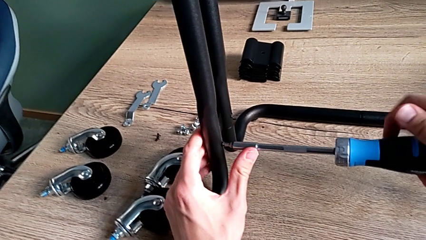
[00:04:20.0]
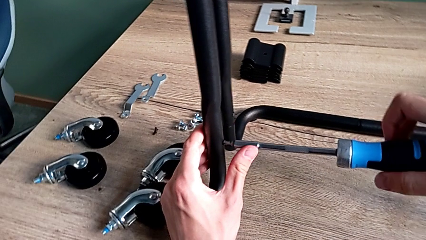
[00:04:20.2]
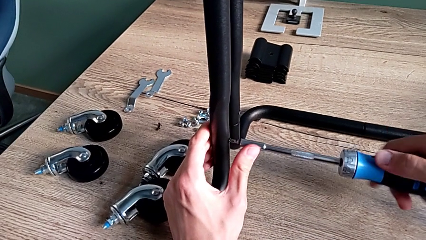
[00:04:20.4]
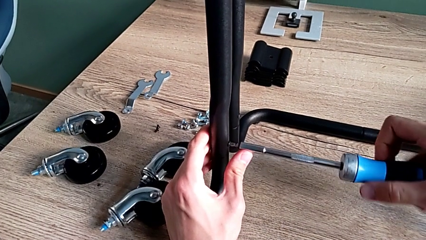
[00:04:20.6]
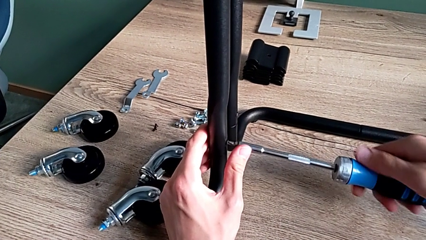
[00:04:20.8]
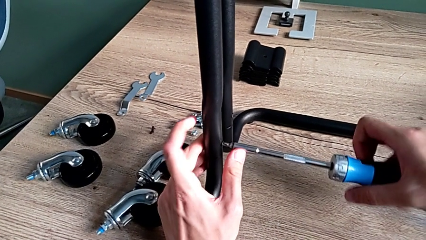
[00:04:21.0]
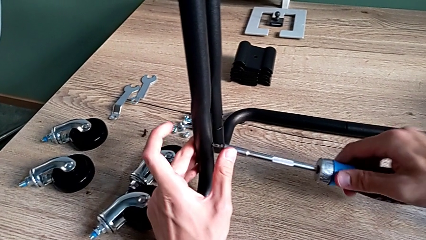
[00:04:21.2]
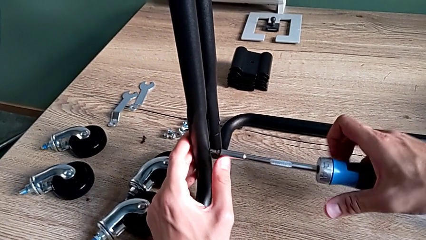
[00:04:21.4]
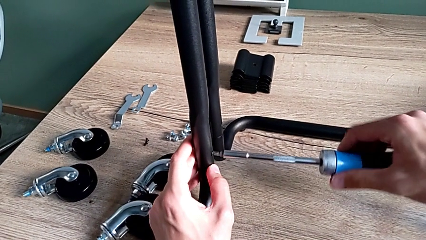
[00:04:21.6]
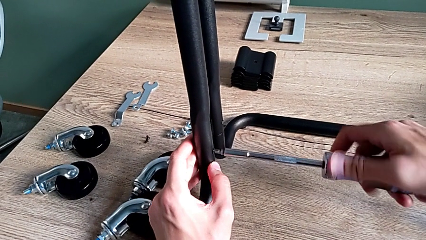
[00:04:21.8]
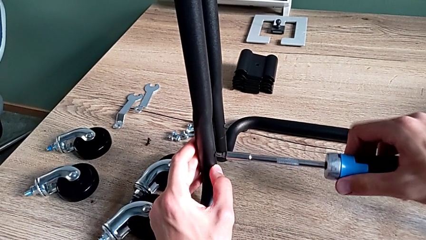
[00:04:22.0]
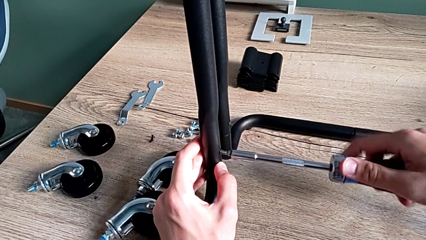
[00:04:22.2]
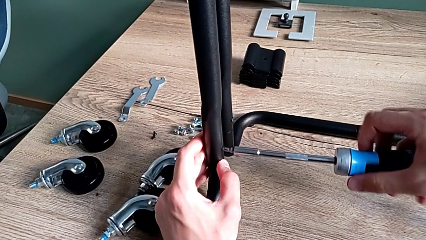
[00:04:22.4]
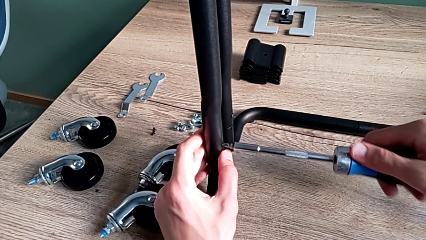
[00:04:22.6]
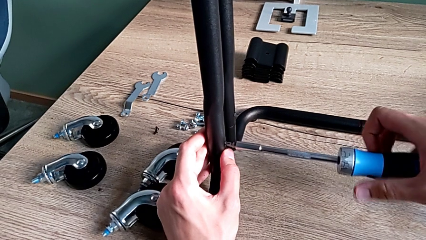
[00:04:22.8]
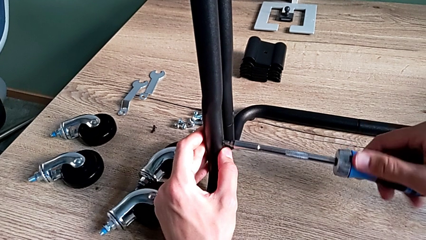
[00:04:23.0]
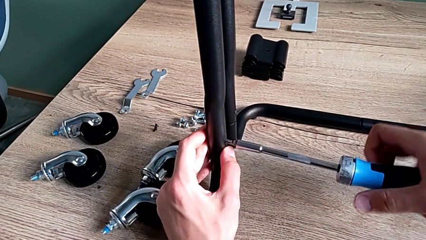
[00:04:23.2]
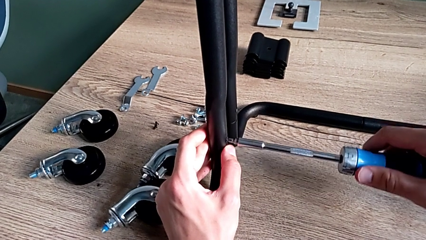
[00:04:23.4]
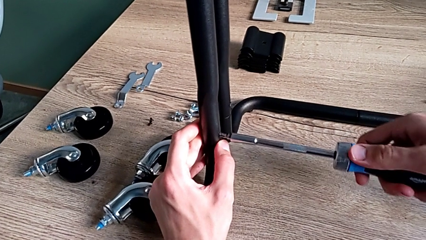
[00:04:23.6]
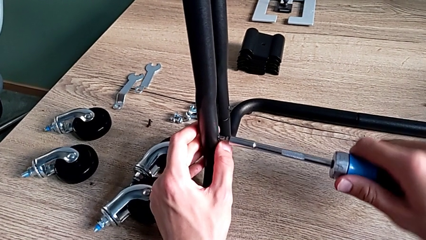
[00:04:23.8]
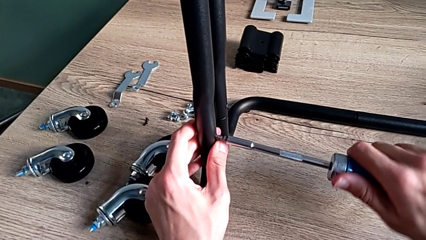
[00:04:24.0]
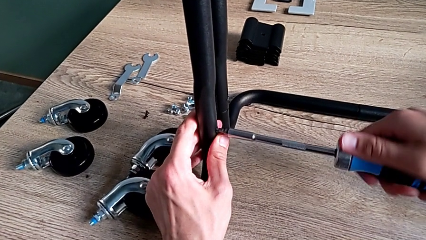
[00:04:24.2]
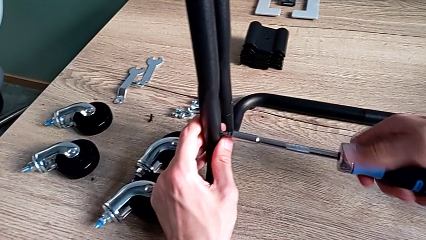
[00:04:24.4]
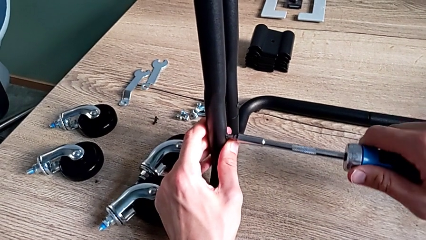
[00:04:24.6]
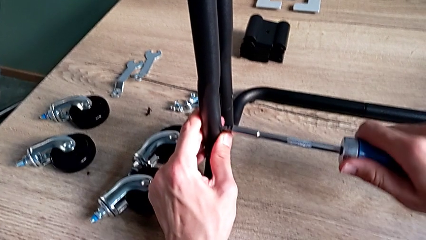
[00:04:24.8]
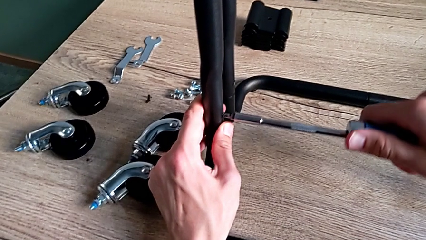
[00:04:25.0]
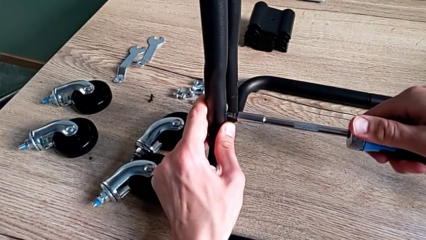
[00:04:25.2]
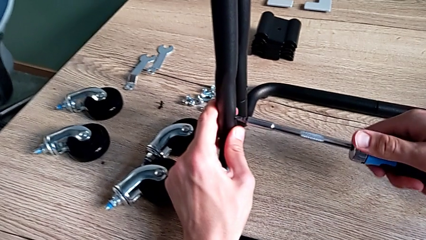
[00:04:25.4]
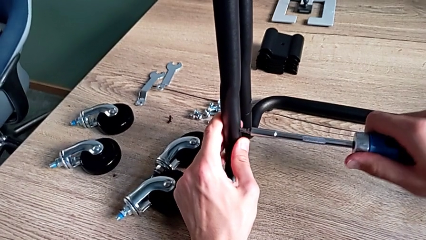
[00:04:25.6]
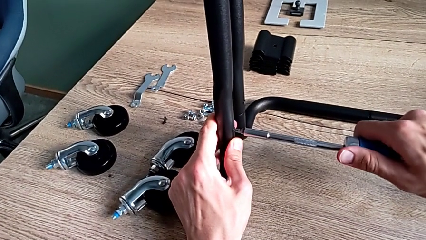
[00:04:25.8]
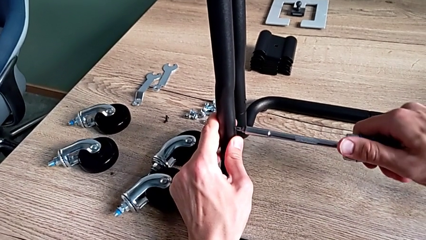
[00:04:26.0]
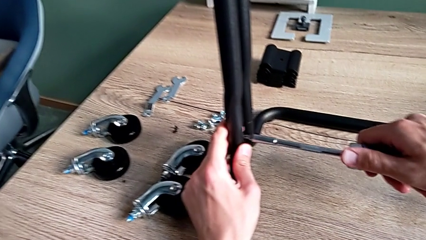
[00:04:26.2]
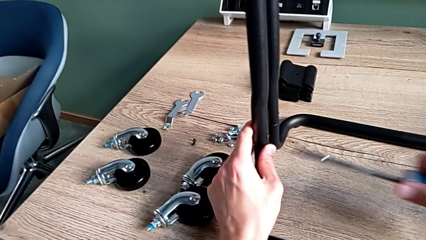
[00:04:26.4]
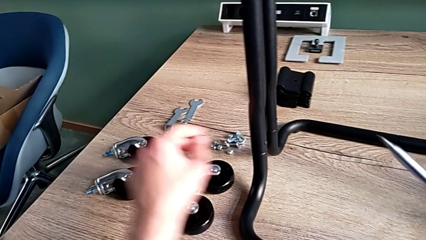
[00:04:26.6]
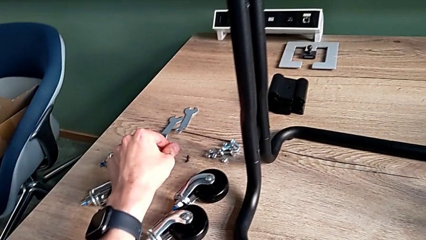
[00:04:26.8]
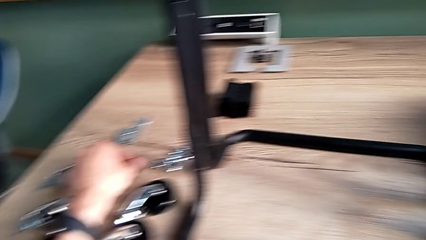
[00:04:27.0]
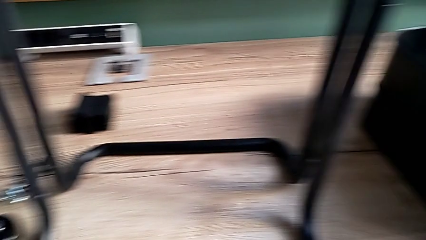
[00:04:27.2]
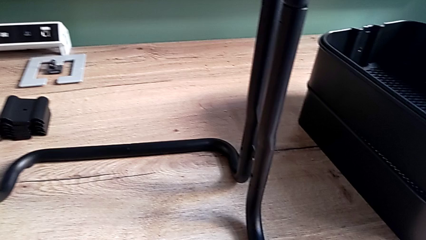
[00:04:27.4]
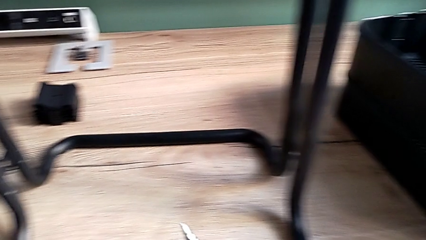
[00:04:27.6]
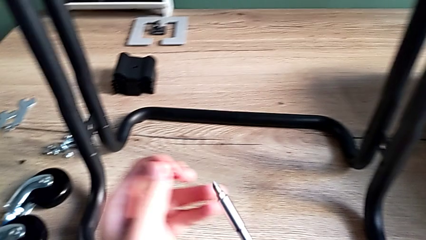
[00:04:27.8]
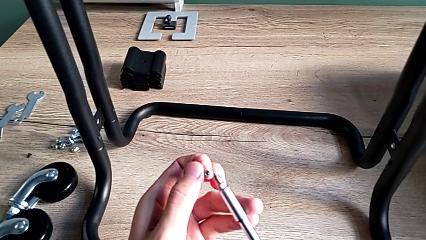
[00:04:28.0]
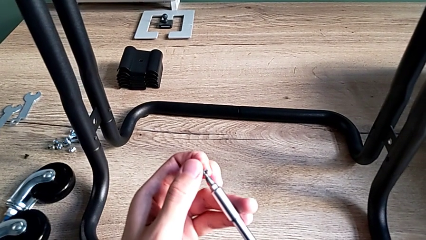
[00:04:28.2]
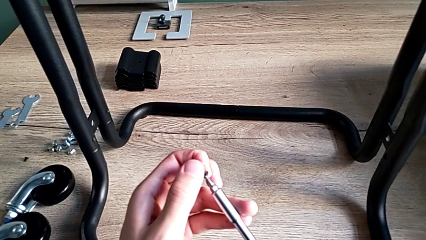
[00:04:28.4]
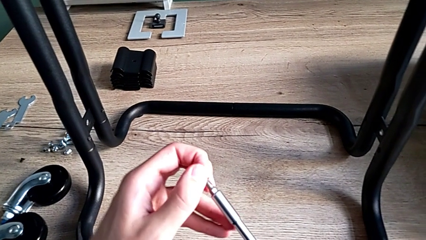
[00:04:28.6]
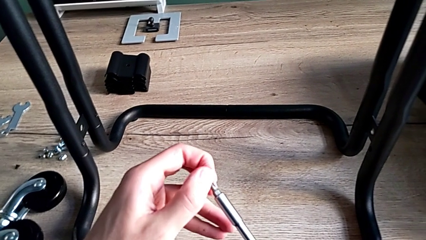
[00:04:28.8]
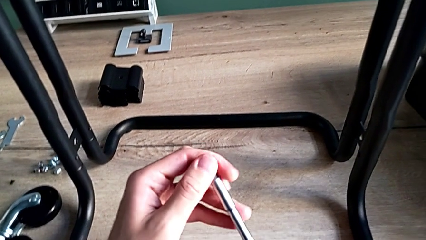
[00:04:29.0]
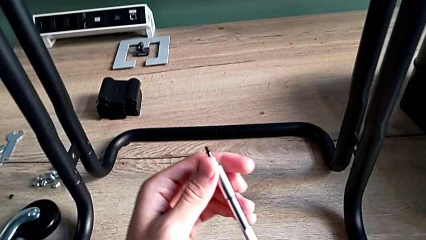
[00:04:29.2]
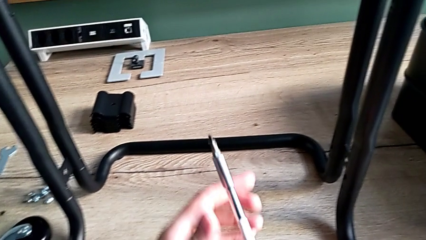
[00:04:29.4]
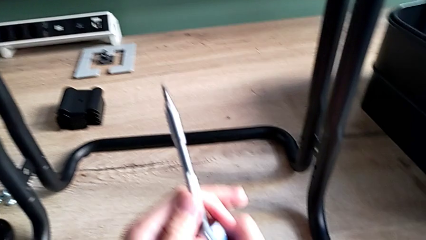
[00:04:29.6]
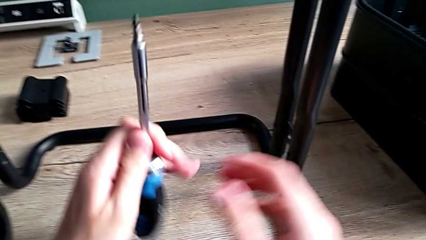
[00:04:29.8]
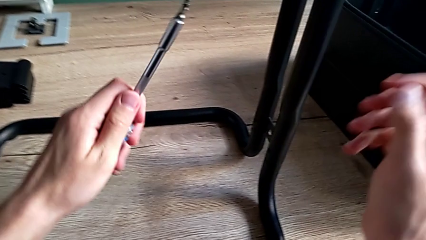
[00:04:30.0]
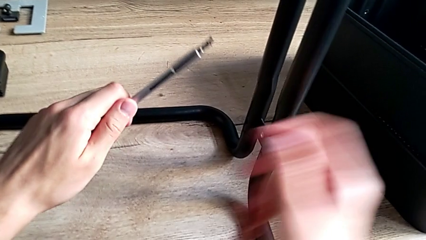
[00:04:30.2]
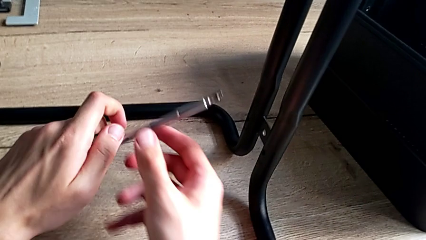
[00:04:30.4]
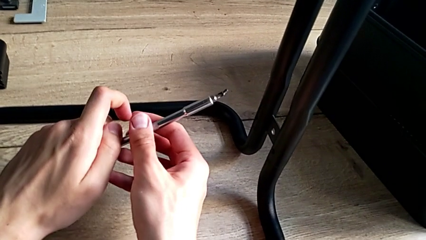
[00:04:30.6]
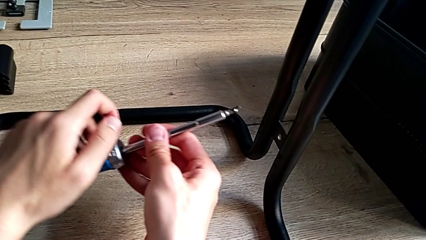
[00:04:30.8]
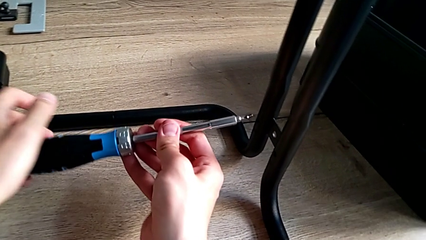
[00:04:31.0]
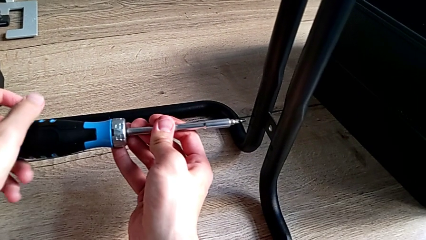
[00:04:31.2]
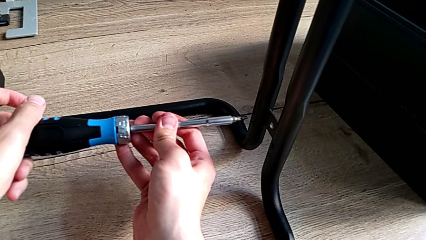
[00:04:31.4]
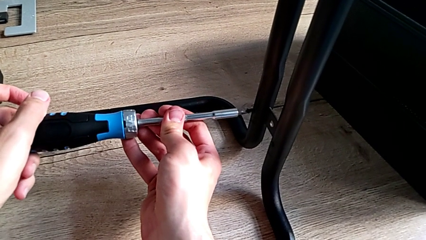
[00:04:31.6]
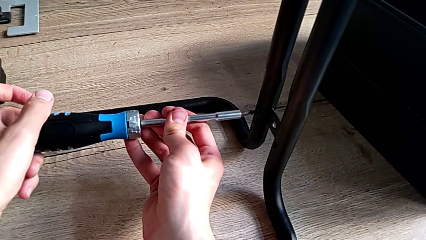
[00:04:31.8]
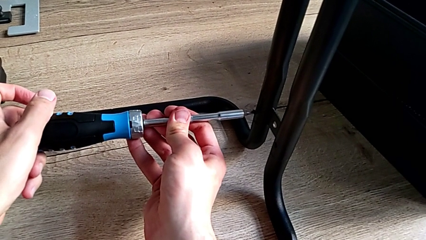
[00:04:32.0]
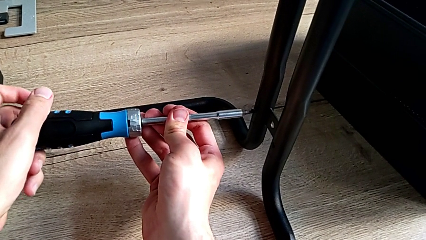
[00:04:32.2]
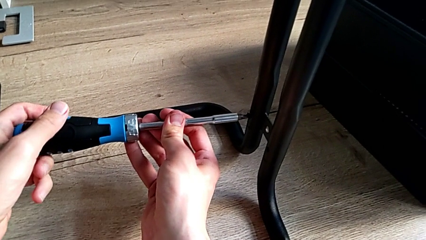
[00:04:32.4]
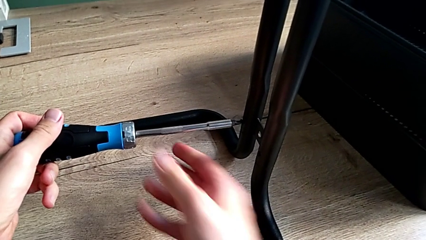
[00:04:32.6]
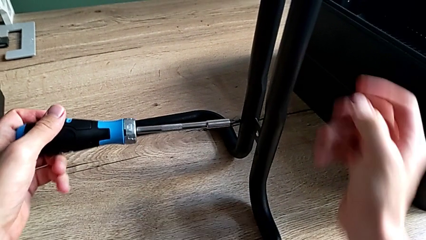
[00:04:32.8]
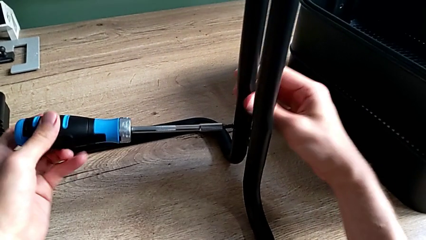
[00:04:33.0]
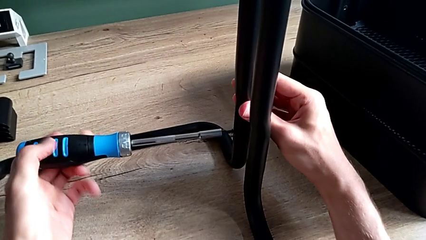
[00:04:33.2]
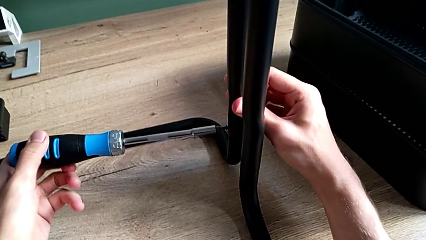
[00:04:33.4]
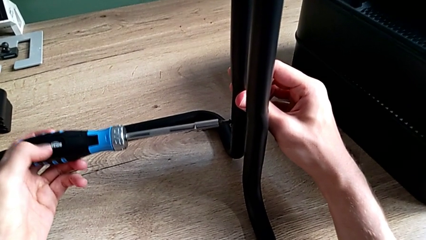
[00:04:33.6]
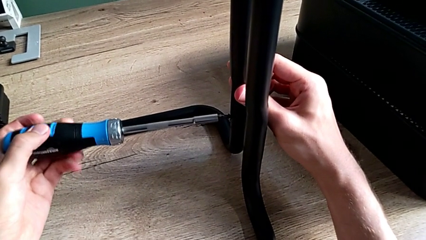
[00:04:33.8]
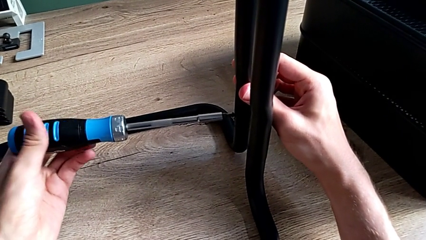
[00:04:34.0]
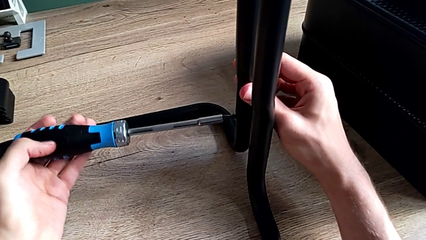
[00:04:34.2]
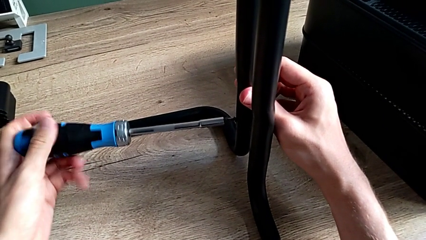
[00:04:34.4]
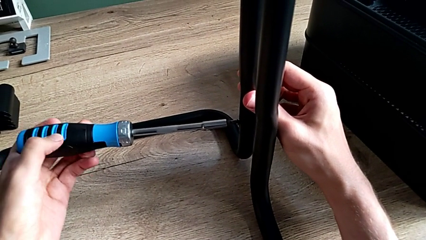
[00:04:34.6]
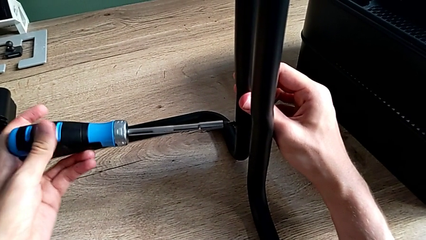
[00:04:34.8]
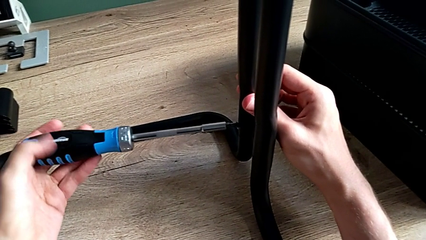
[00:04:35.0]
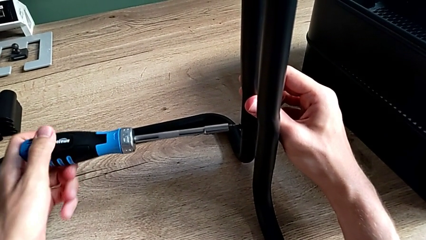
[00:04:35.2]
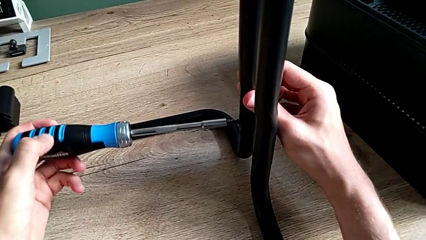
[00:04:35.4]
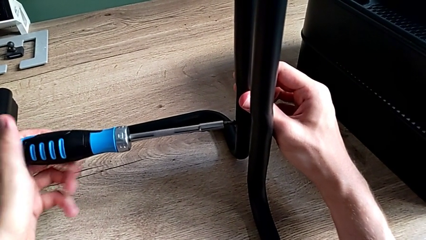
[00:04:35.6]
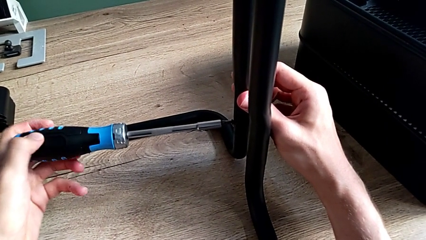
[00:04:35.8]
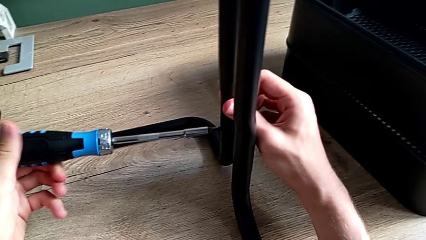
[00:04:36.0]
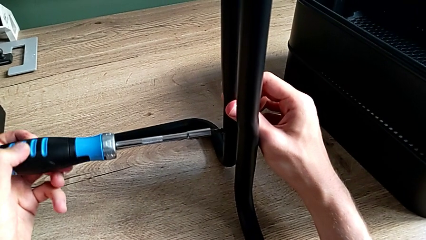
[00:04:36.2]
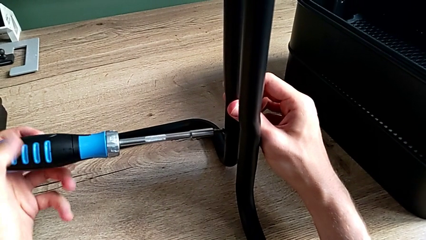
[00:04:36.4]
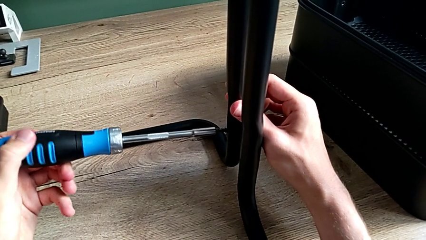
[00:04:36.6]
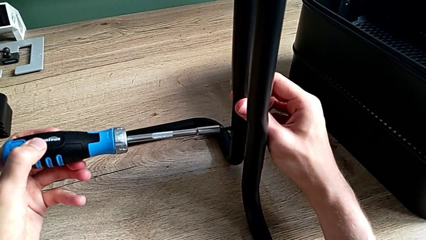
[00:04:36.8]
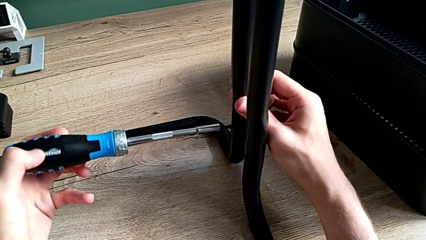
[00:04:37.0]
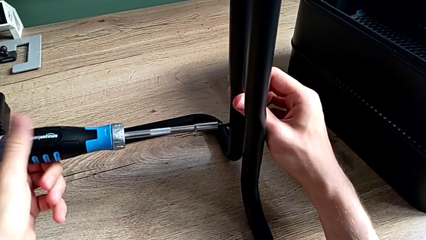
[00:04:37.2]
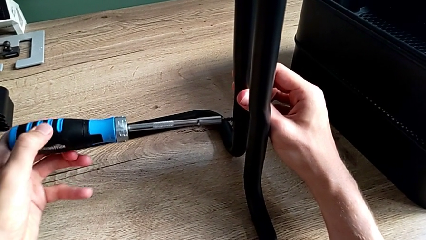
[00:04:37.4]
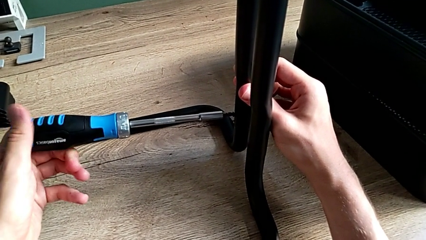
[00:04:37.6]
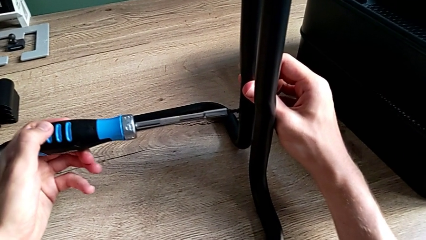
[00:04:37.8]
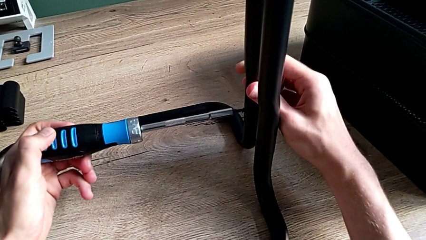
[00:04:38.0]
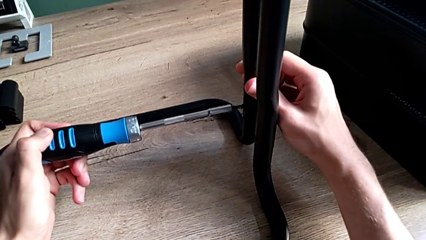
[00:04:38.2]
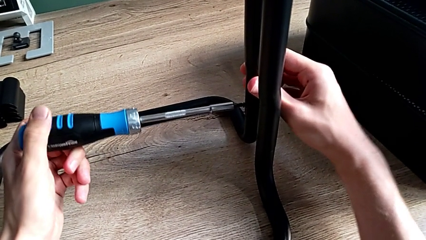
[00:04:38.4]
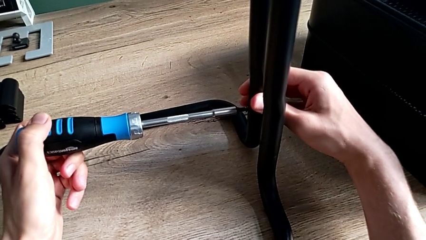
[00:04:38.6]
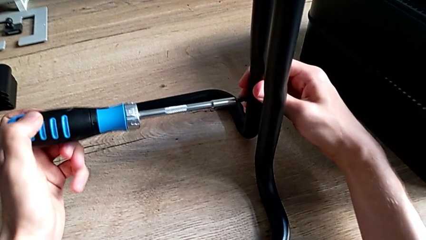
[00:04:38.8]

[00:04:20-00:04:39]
The camera wearer is assembling the frame of the furniture. They keep screwing the second screw, disassemble the screwdriver, place the third screw, insert the third screwdriver and begin to screw the third screw.
